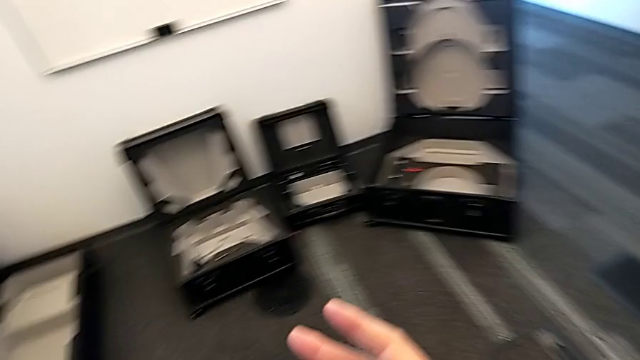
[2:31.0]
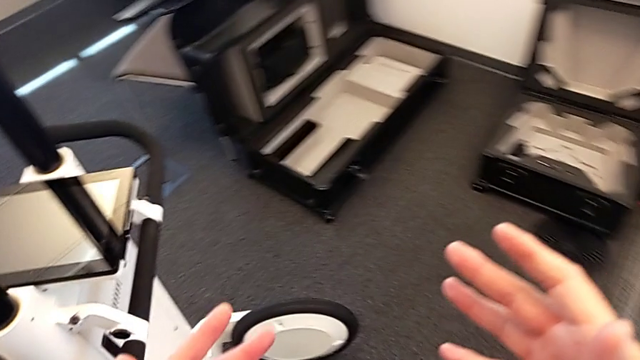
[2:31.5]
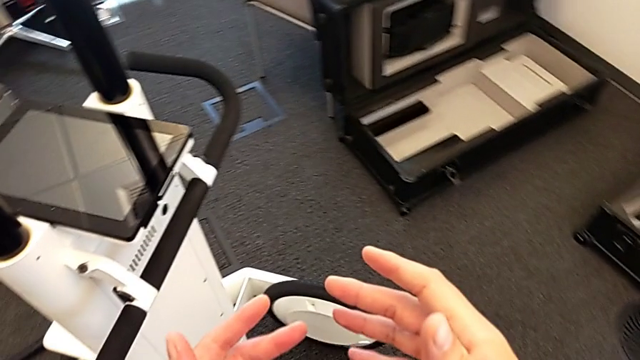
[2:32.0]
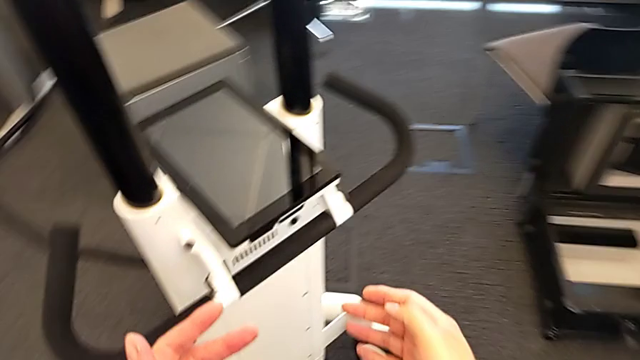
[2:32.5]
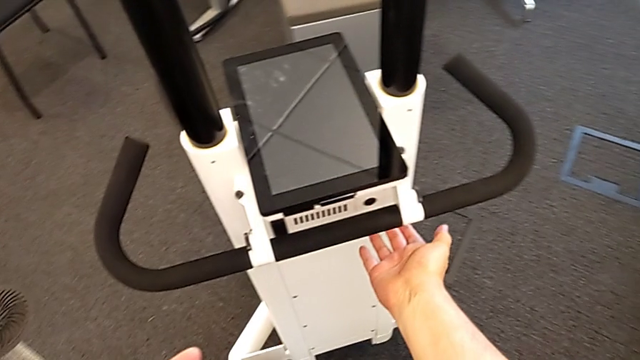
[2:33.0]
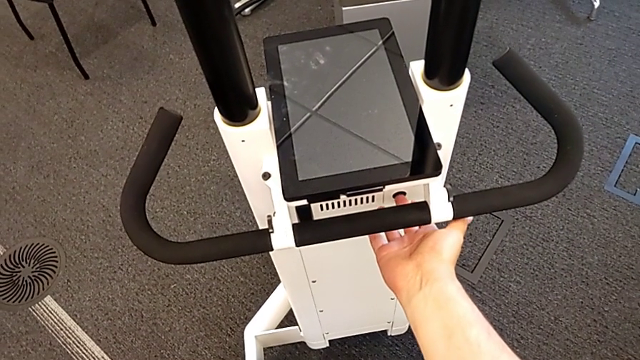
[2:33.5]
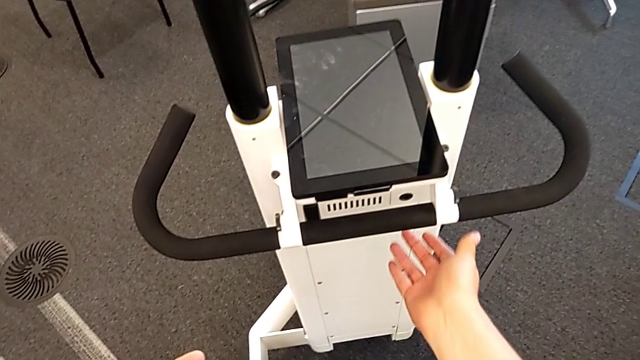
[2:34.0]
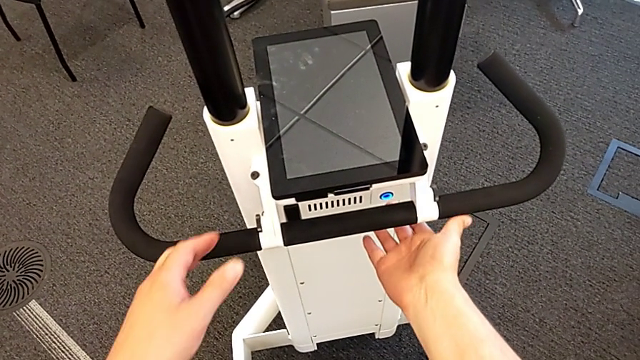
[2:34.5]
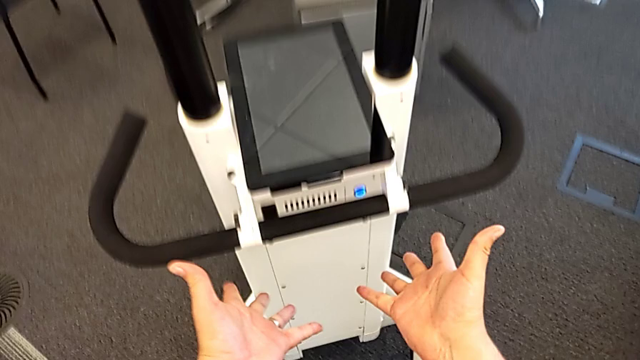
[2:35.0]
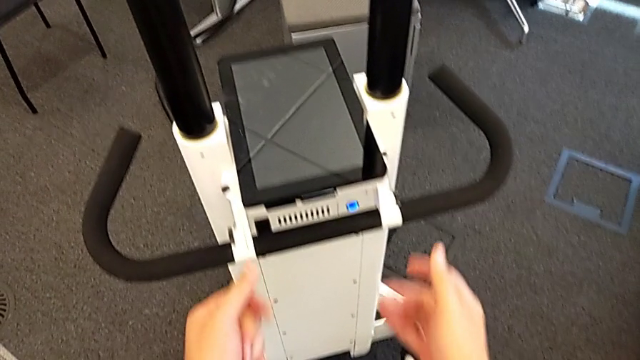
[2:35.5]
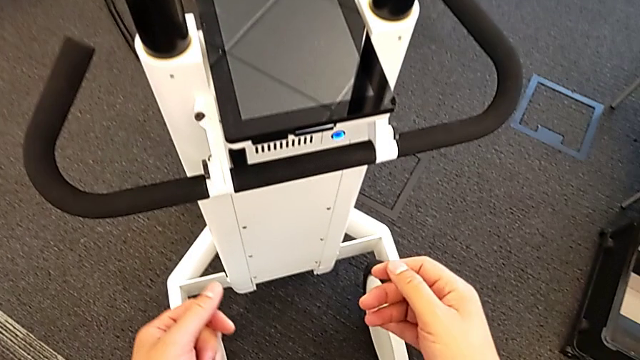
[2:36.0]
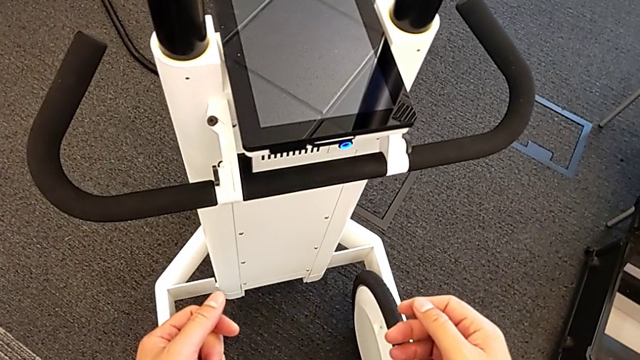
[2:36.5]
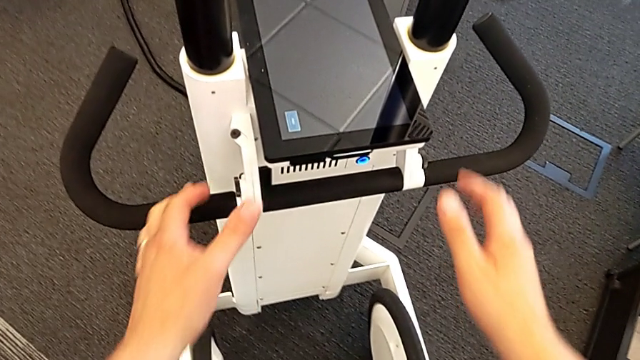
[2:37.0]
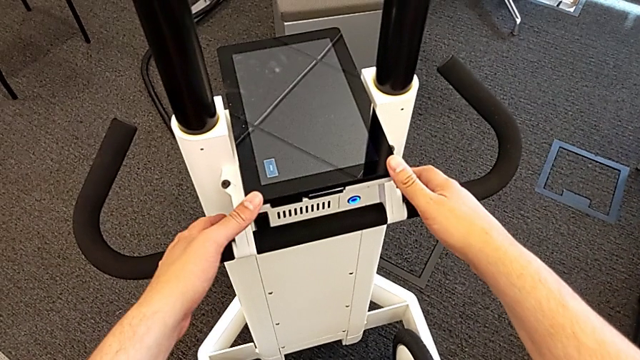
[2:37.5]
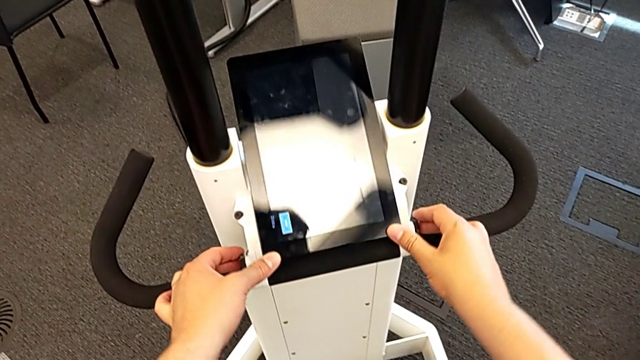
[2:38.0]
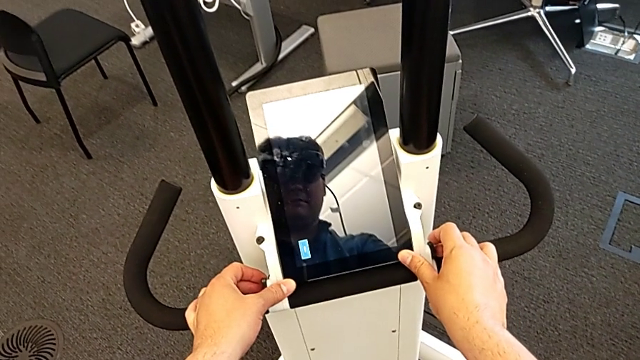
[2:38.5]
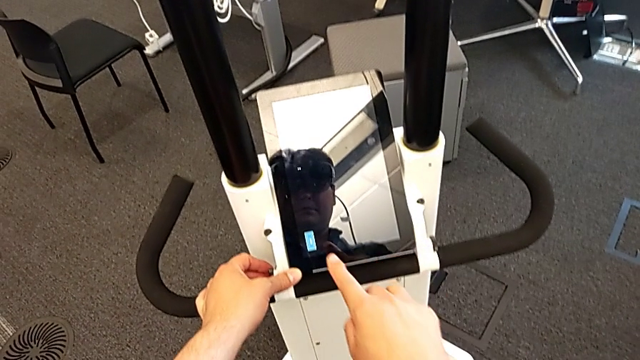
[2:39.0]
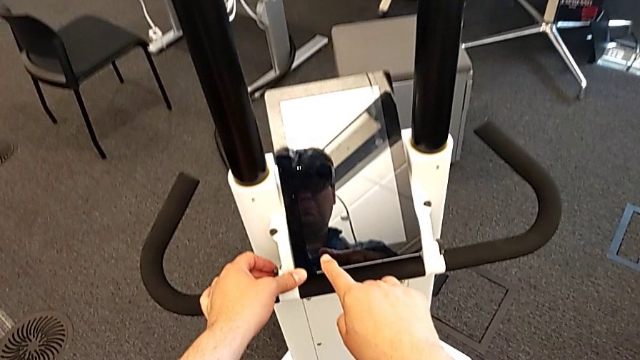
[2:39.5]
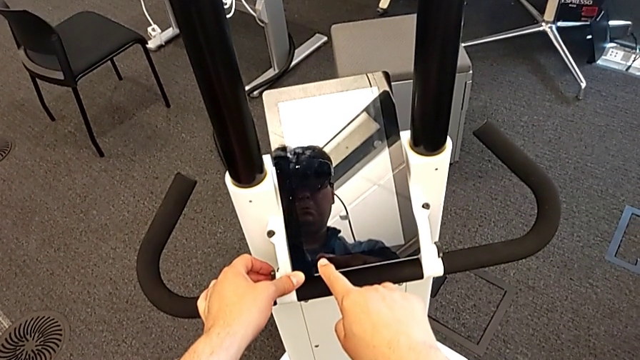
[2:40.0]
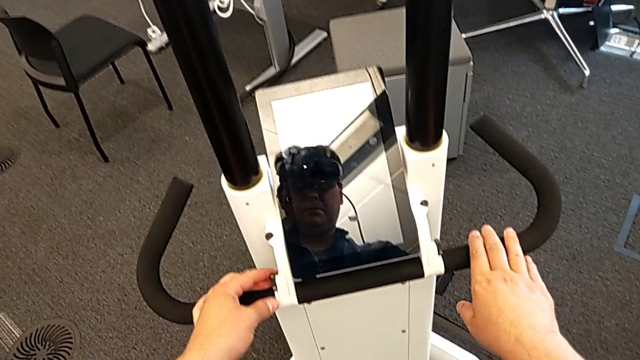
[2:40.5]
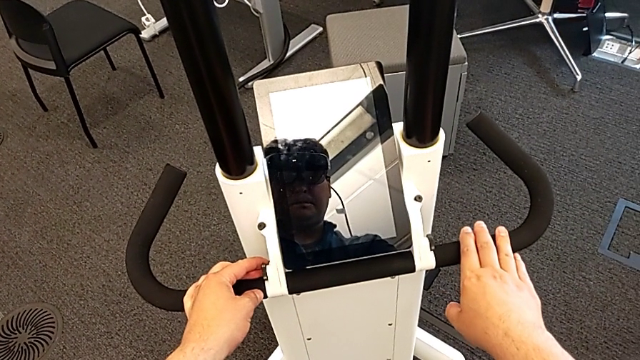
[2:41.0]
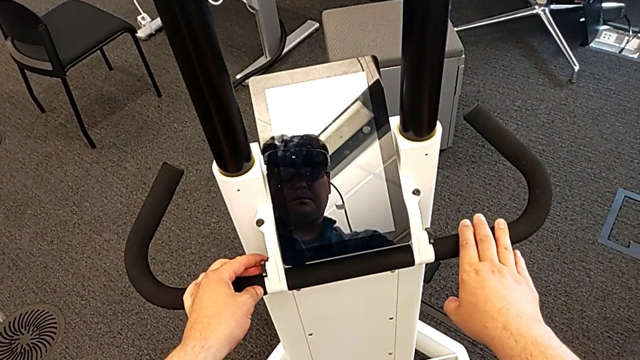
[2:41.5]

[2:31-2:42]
The camera wearer turns on the navigator. They press the button, push the touch screen and touch it.

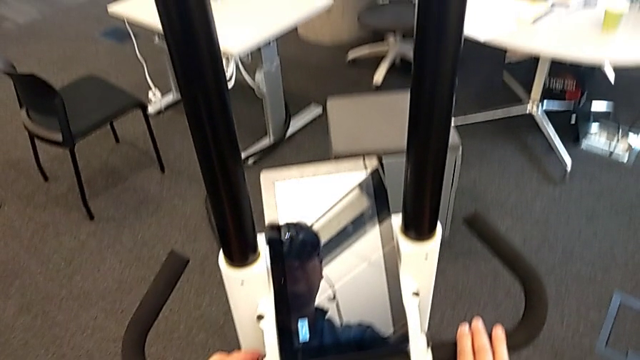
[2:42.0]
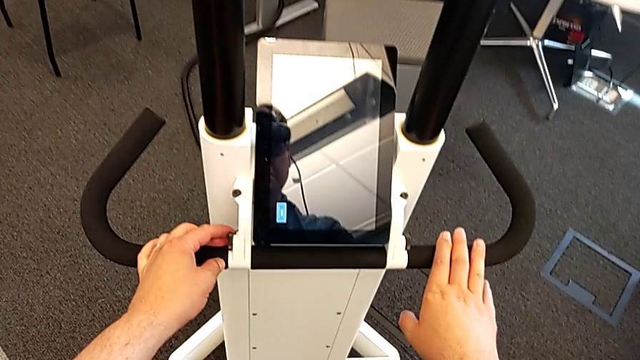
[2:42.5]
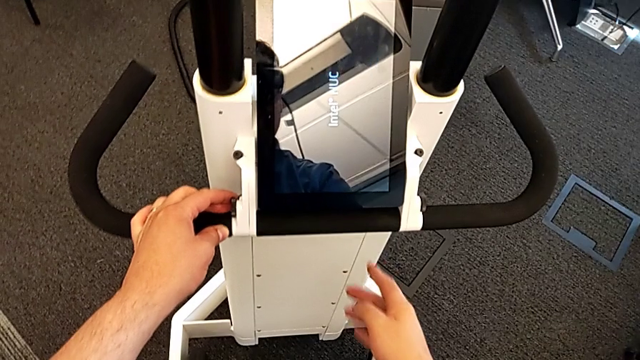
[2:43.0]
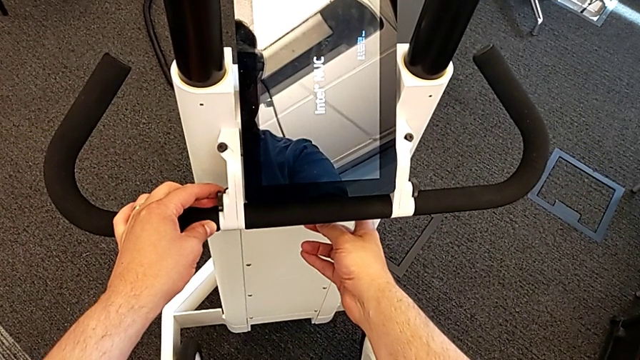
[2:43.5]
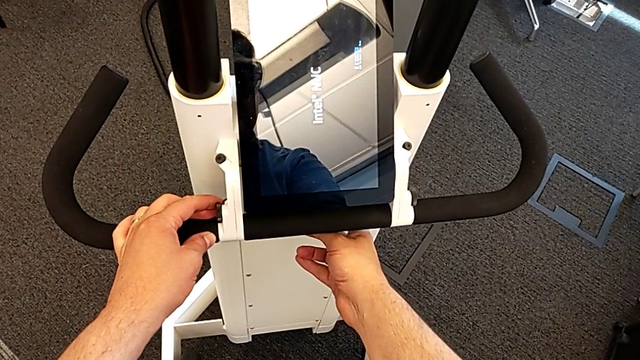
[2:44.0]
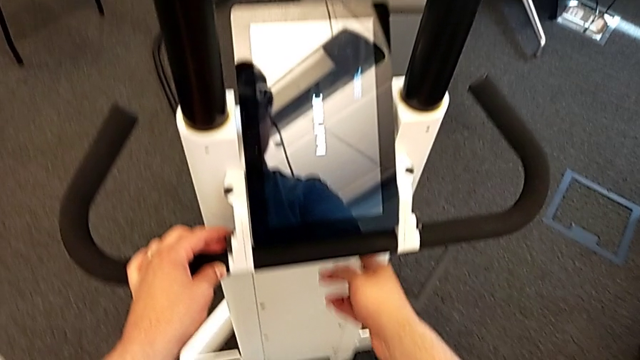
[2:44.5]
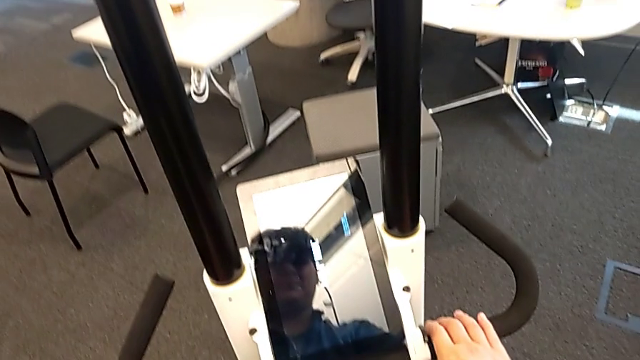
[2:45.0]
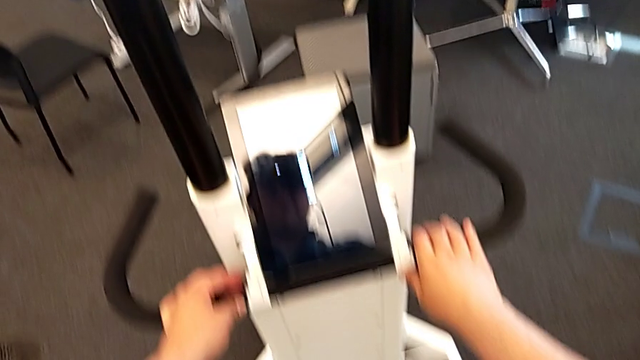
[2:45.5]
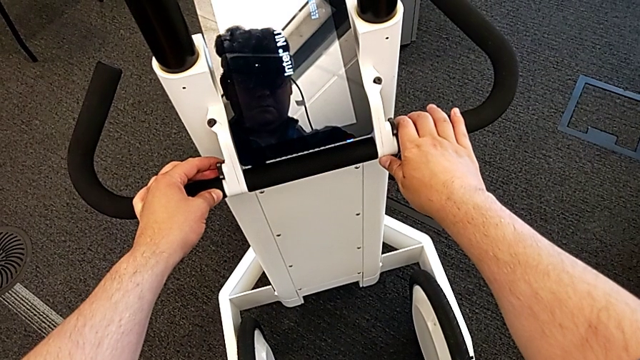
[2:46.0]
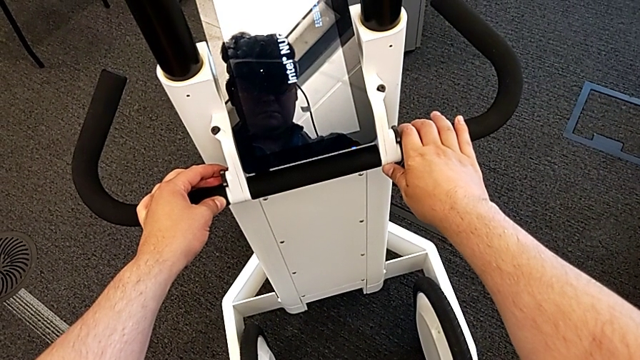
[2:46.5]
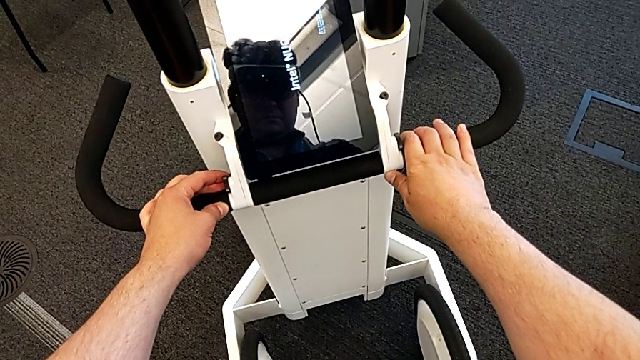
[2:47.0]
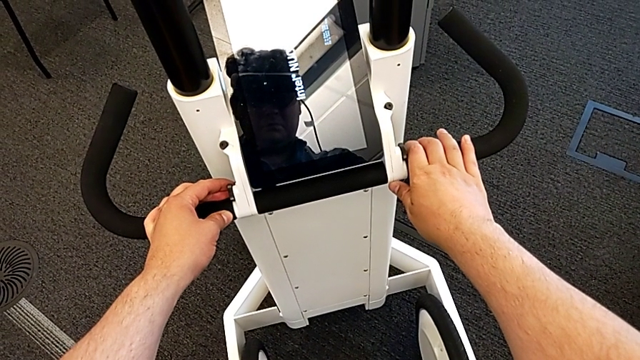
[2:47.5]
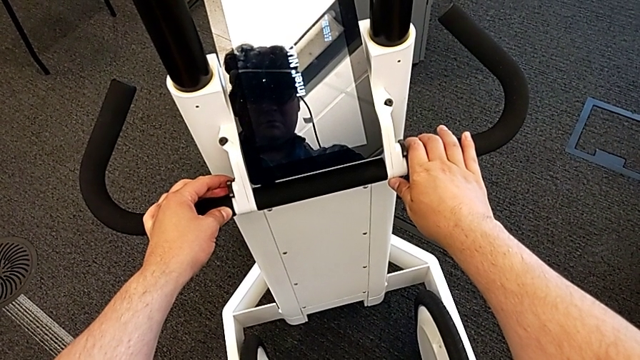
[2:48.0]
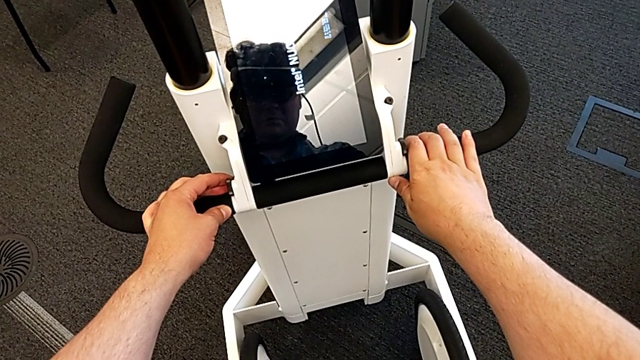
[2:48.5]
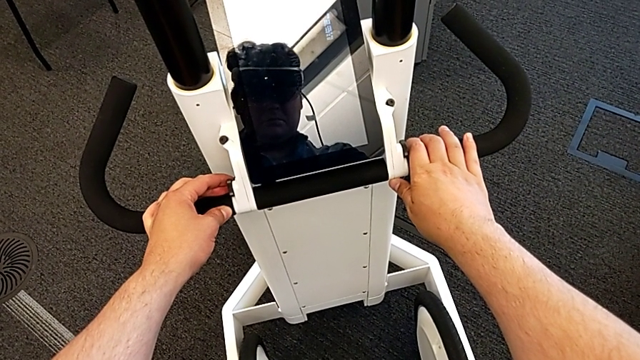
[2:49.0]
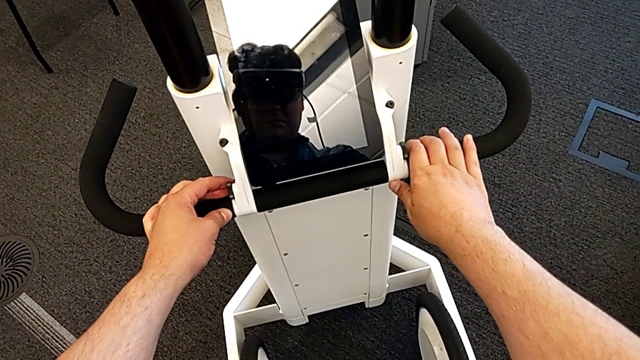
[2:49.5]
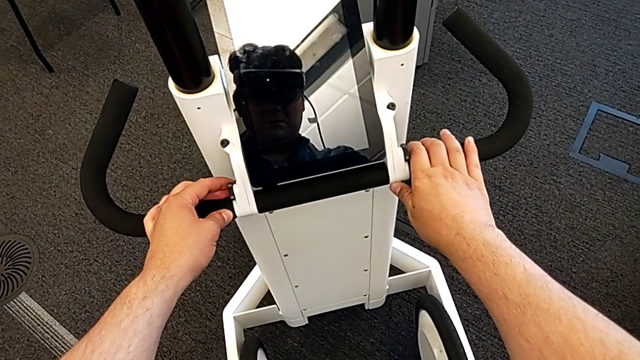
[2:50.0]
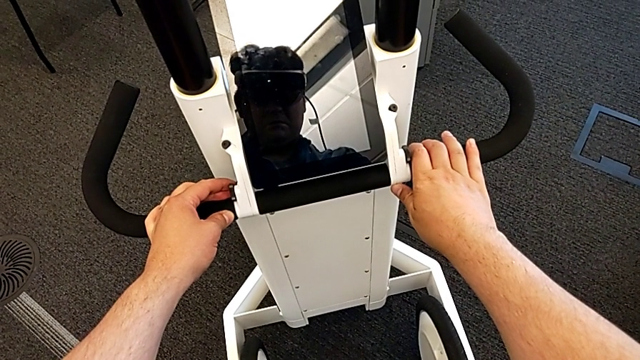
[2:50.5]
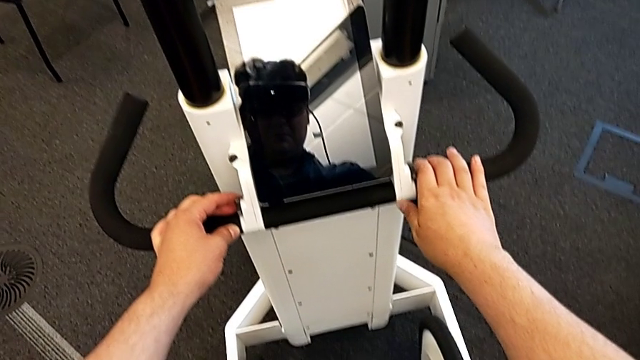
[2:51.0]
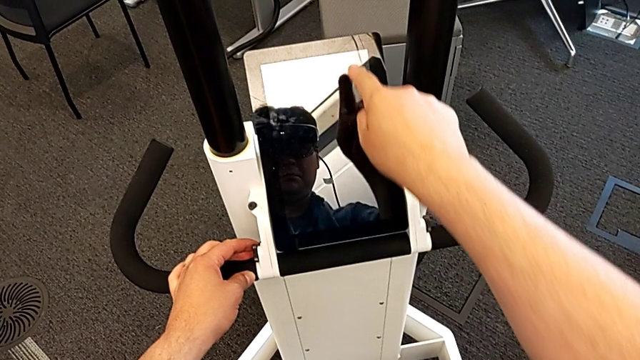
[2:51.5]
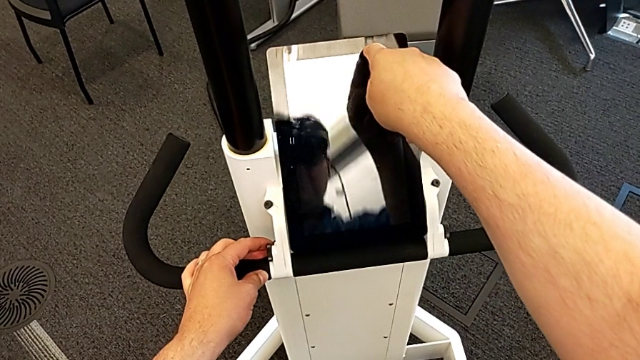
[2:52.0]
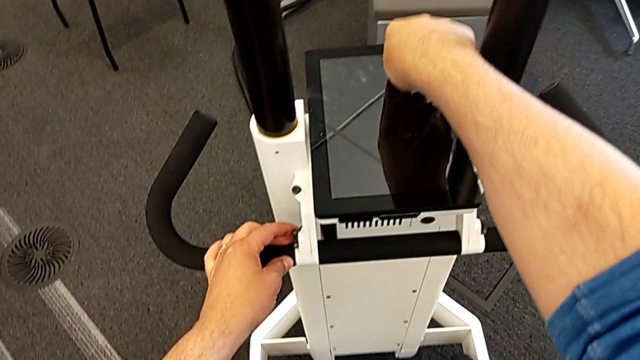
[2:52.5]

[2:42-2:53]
The camera wearer is turning off the navigator. They press the button and push the touch screen.
